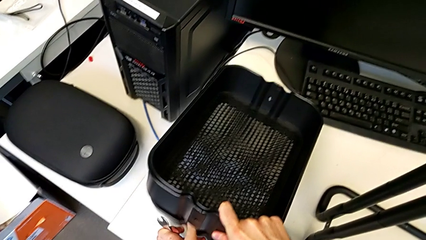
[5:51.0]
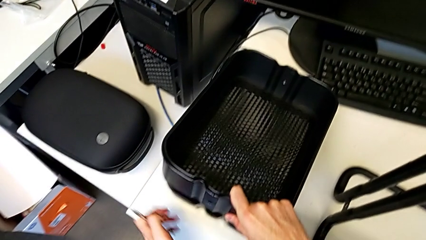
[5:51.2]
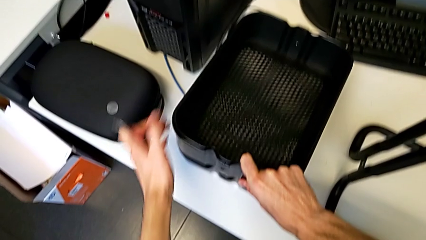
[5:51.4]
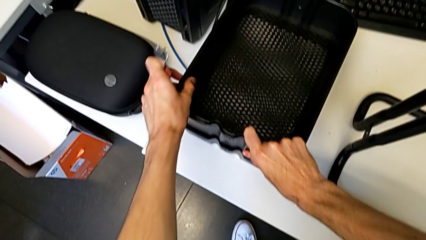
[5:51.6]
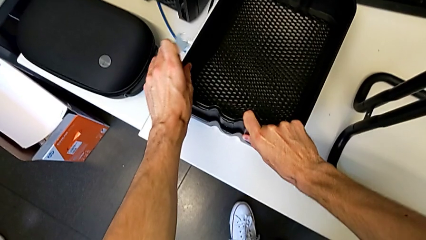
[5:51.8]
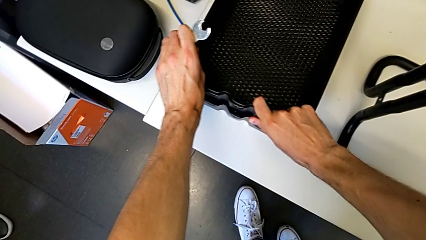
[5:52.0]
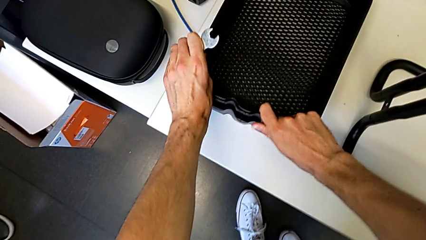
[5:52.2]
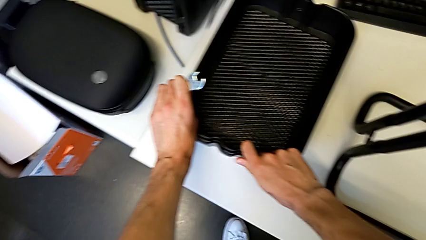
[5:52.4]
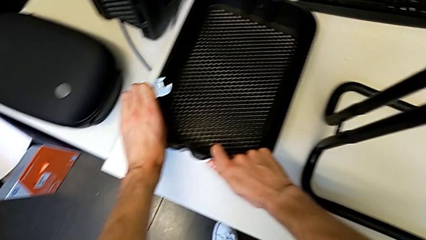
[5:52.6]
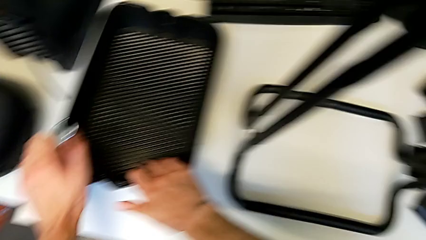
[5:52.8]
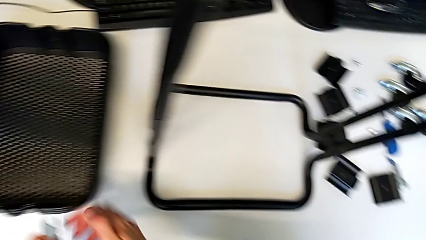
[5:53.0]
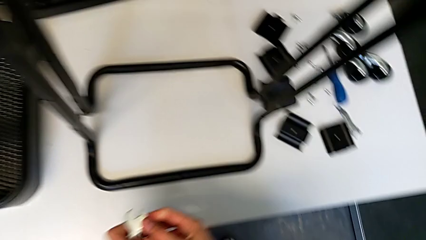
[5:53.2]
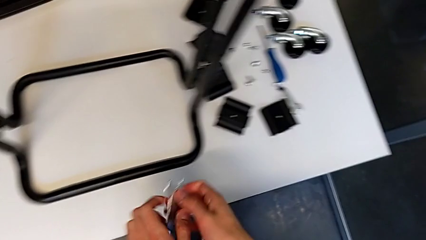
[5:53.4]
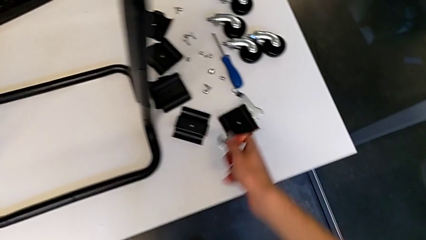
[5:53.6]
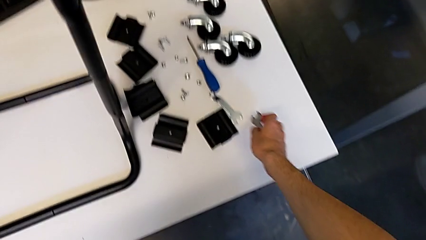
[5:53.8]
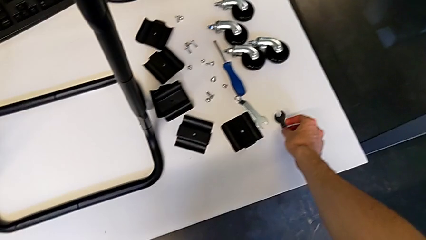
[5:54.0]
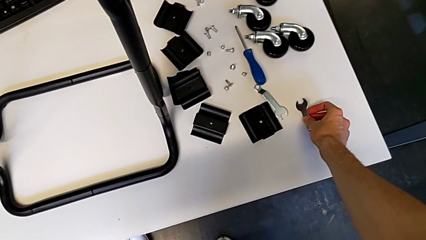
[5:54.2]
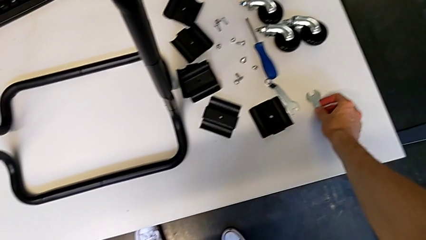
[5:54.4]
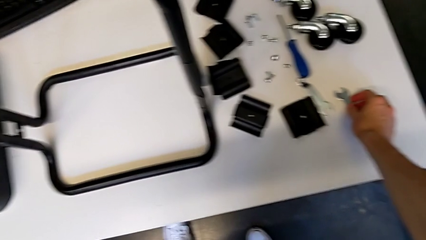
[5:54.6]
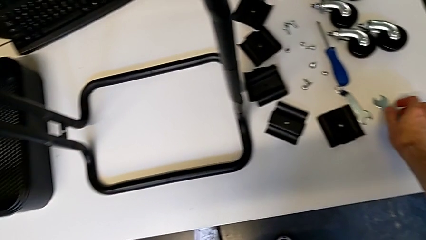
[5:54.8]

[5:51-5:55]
The camera wearer is disassembling the bottom grid tray. They place the bottom grid tray and place the hexagonal wrench.

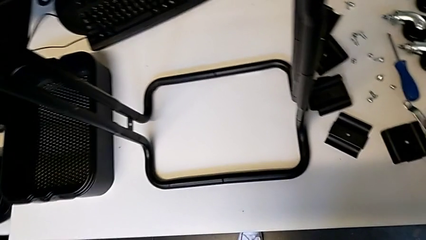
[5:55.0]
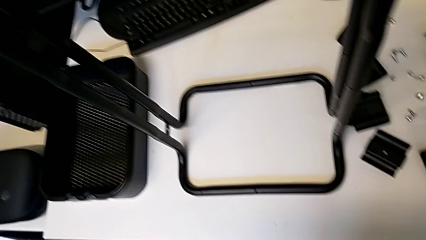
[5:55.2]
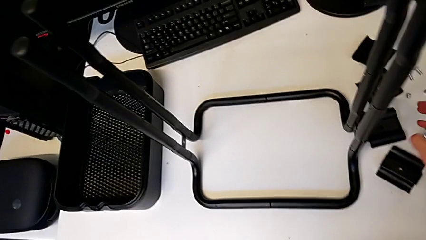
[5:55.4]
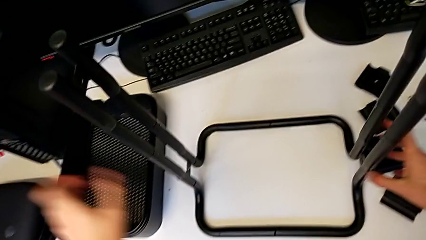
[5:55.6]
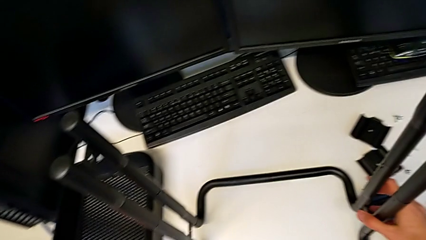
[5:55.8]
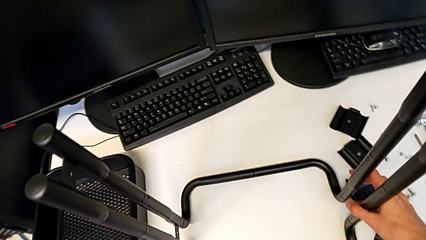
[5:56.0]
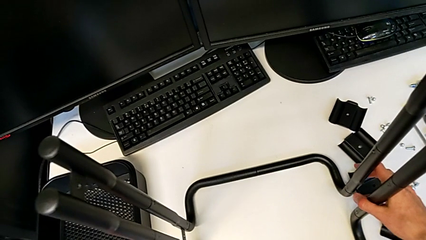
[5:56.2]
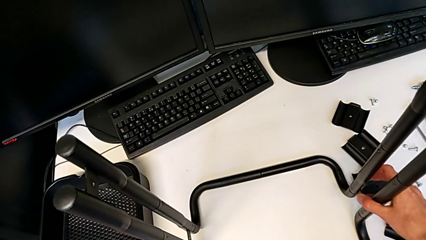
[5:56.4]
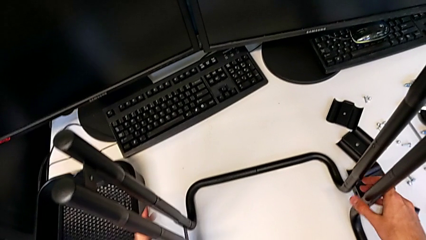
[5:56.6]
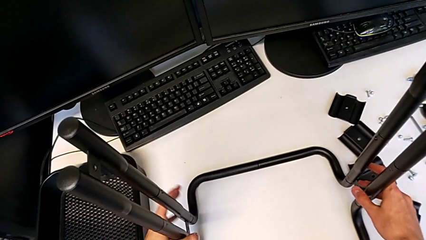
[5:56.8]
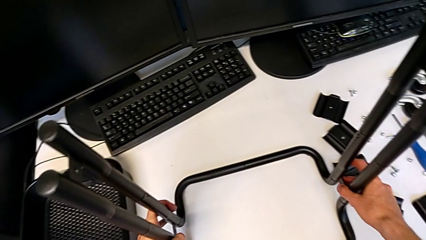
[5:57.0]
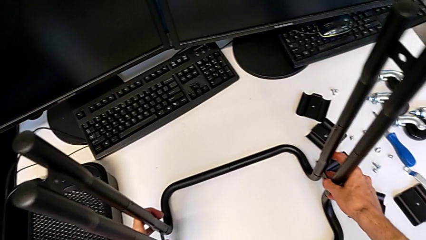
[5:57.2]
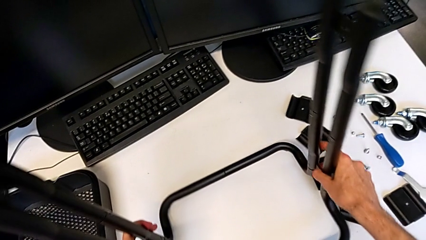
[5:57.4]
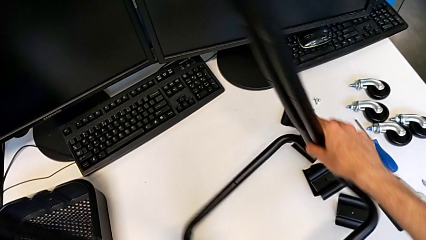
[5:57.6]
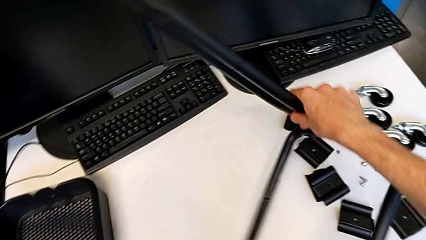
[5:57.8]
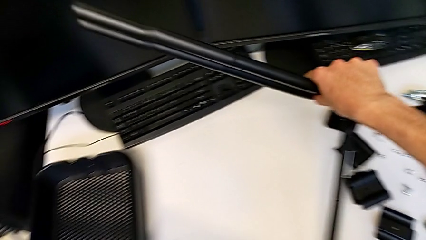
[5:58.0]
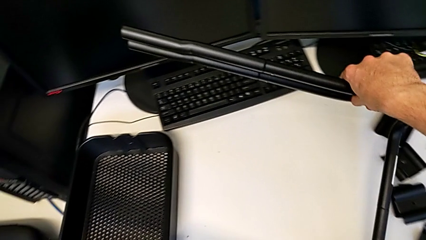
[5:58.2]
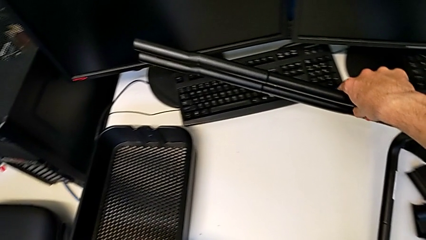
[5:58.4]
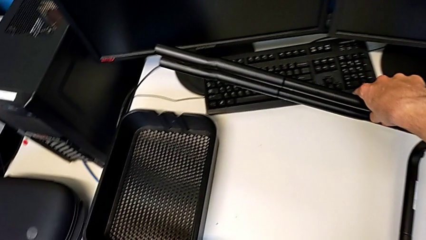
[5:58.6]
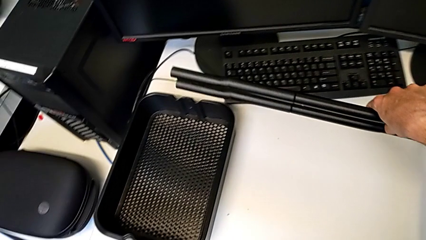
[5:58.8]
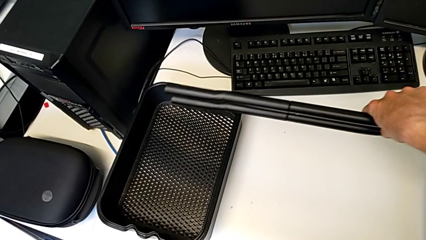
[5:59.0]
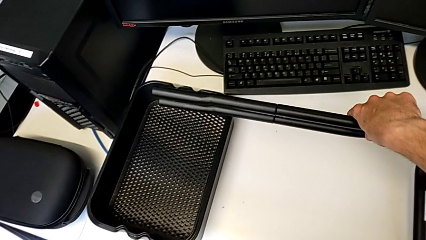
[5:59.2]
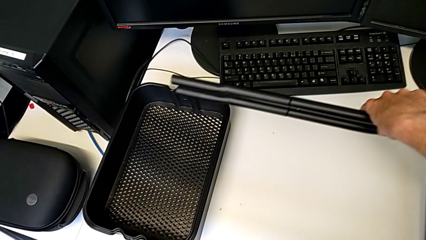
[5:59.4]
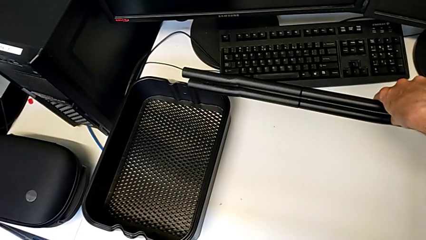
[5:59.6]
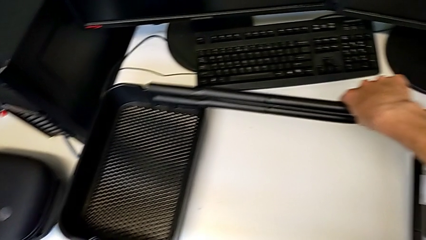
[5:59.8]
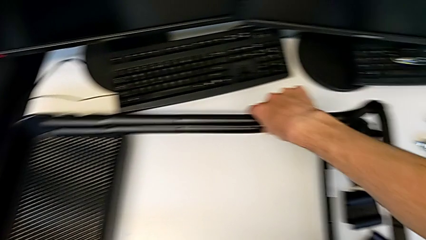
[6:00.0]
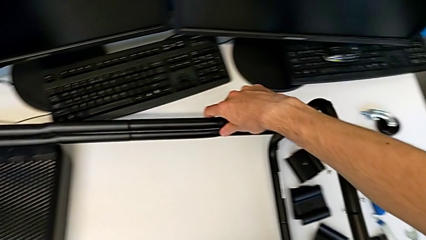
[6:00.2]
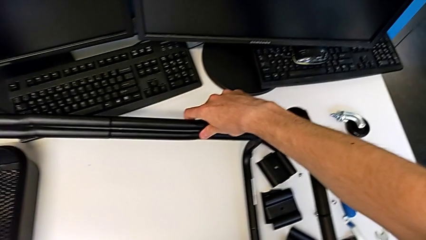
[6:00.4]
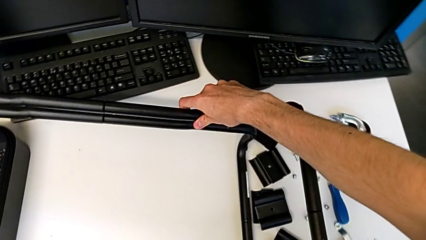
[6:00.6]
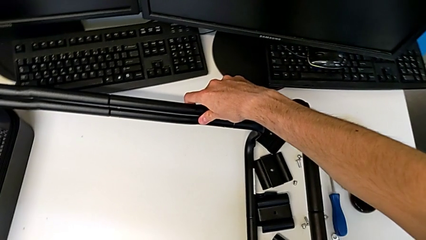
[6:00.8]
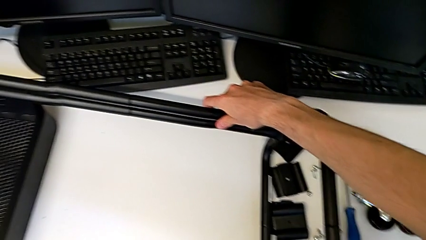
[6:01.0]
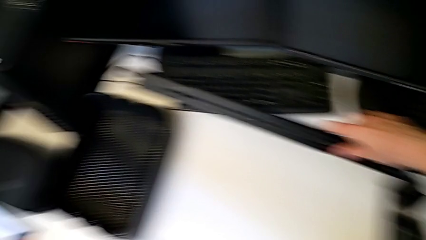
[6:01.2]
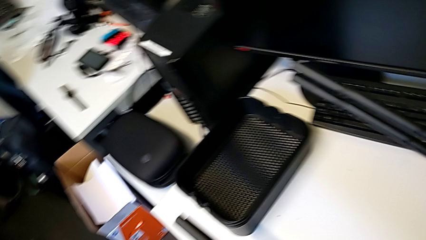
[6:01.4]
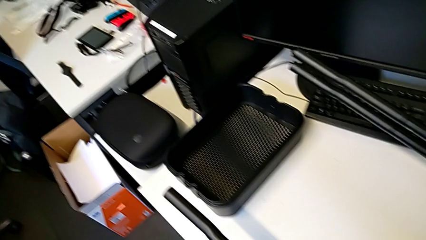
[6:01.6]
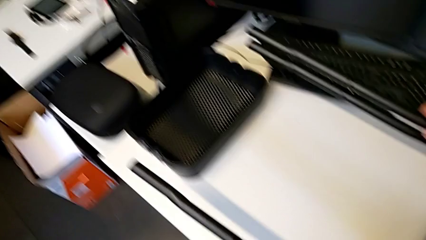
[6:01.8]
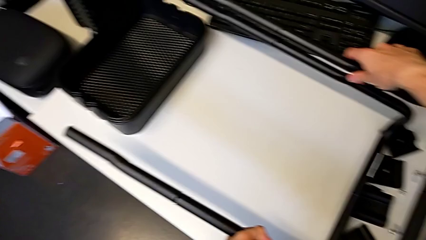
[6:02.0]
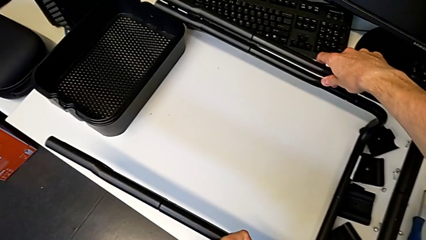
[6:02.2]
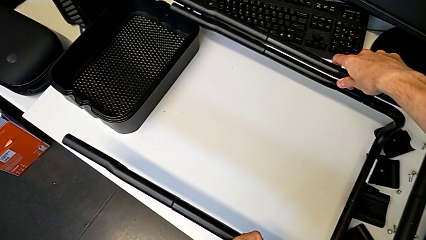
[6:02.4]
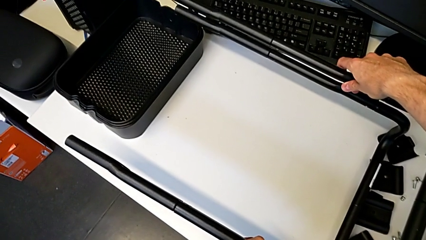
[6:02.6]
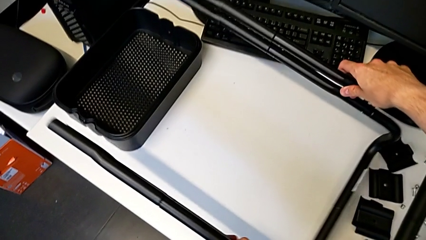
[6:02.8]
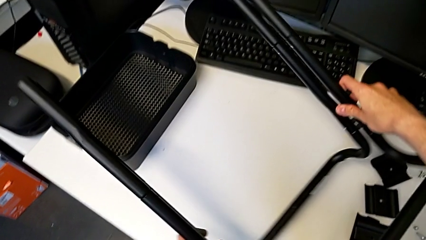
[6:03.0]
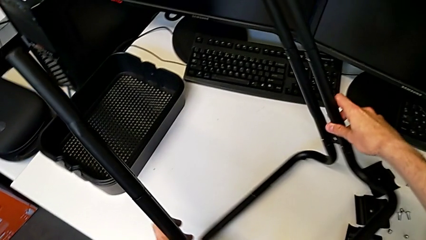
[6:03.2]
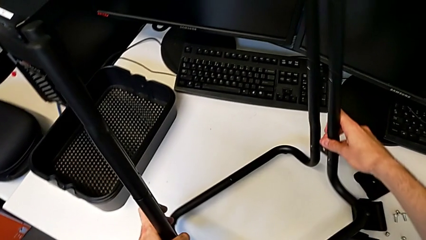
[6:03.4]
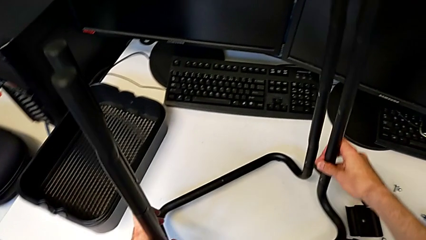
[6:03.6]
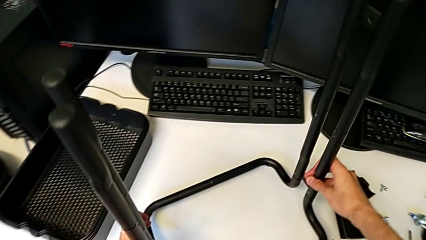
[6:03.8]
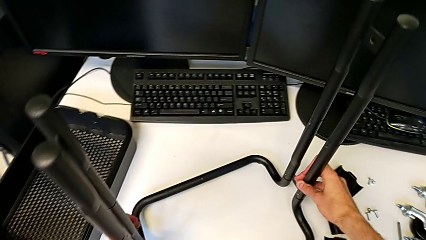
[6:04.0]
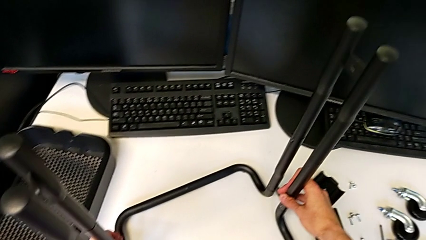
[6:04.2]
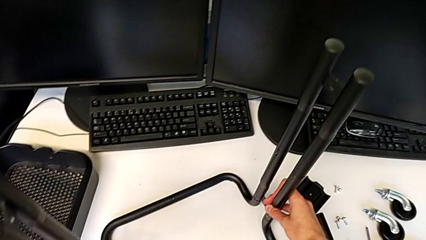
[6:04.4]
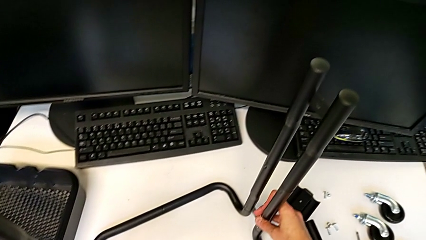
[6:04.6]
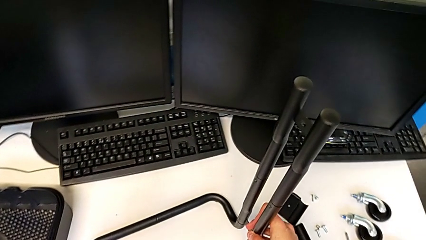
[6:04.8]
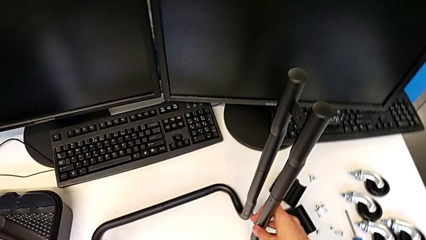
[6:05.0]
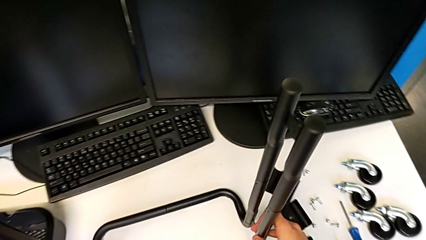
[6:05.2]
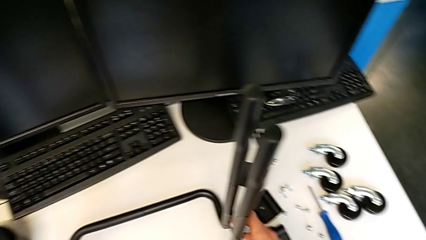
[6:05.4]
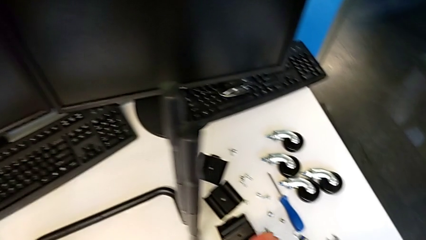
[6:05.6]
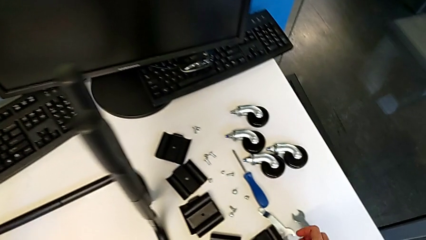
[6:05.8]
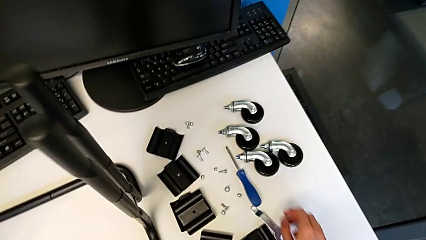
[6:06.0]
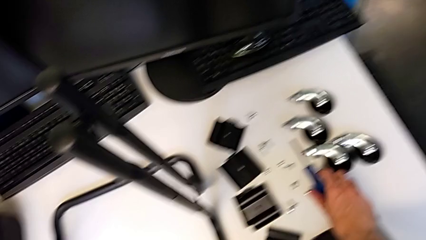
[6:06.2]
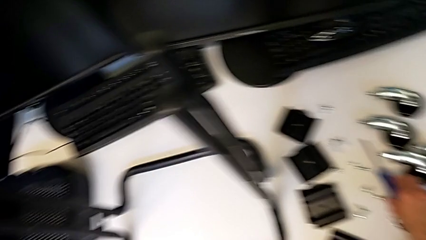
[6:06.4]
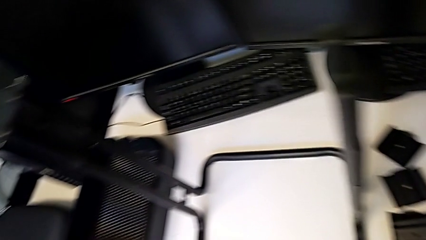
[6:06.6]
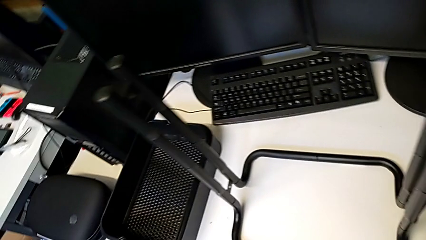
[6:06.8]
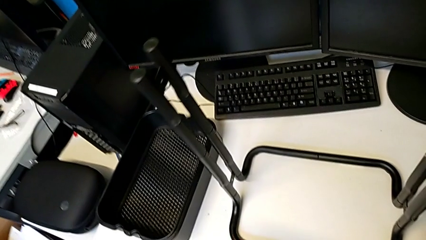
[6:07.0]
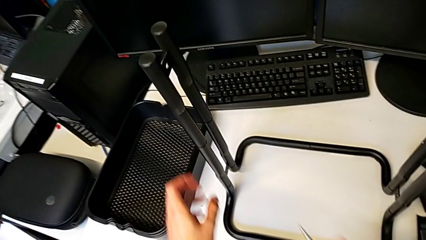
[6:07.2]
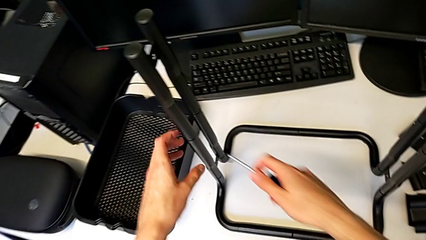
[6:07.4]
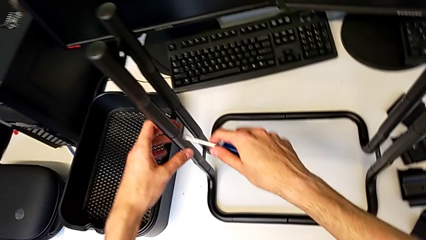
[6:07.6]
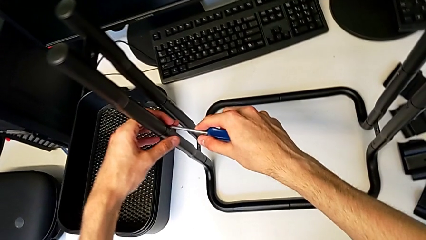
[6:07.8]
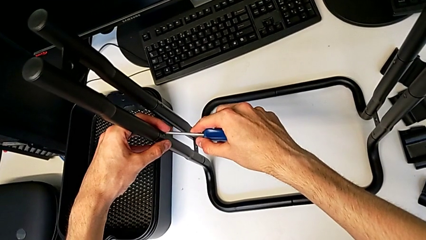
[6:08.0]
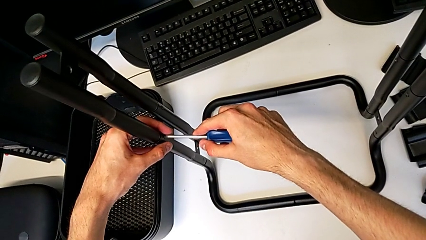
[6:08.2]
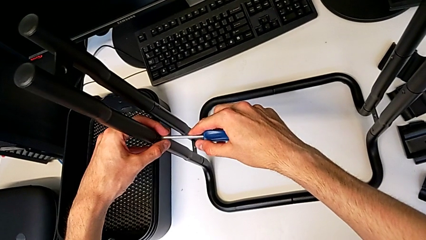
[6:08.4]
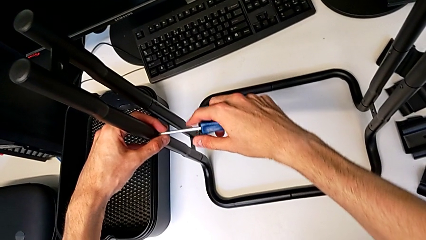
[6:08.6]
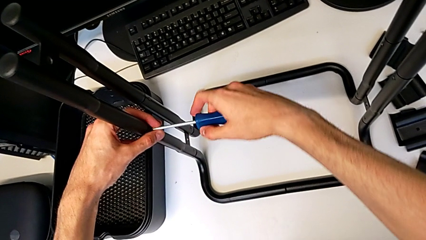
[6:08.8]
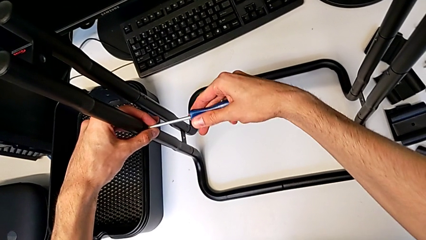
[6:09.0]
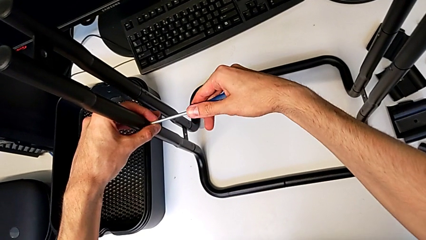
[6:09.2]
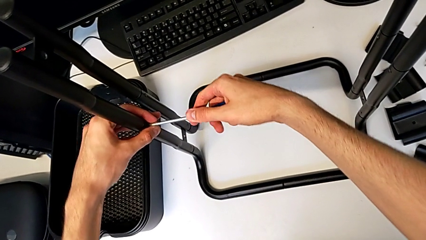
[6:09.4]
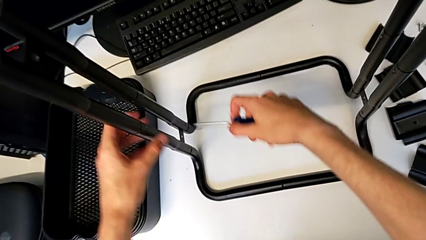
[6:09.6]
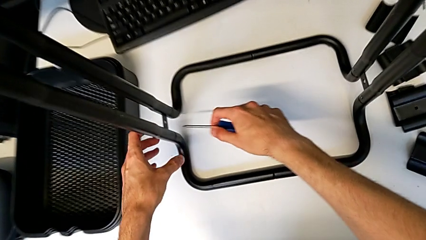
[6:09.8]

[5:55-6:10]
The camera wearer is disassembling the base. They wrongly rotate the frame, rotate it, grab the screwdriver, insert it and withdraw it.
